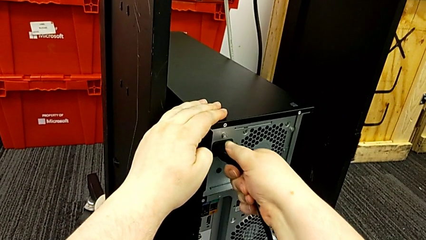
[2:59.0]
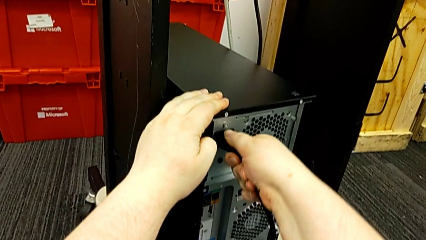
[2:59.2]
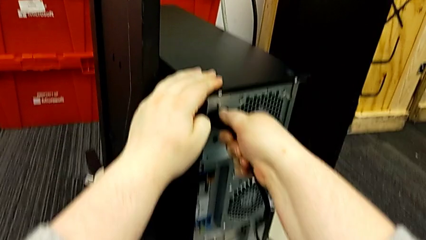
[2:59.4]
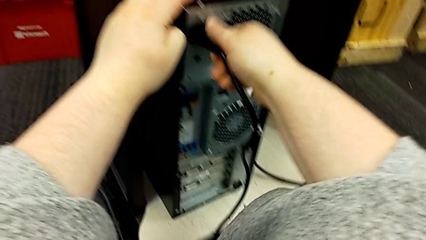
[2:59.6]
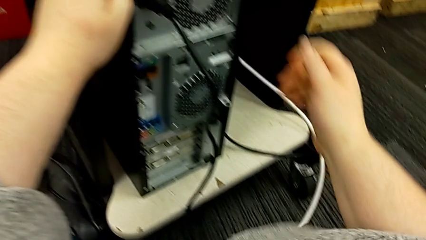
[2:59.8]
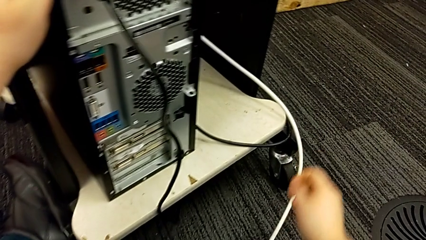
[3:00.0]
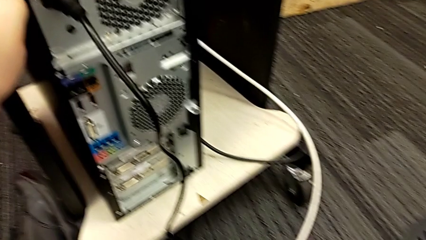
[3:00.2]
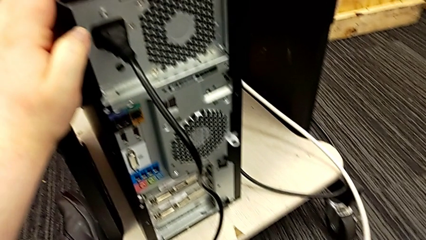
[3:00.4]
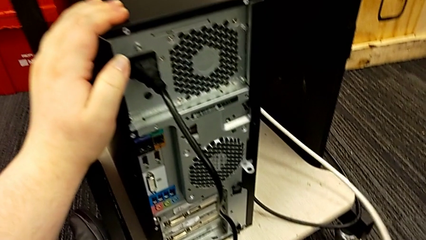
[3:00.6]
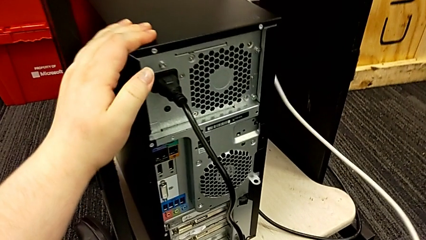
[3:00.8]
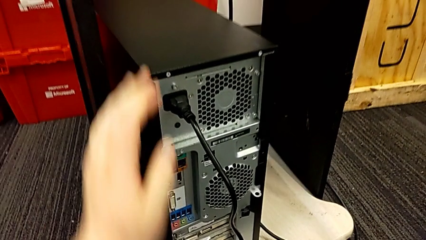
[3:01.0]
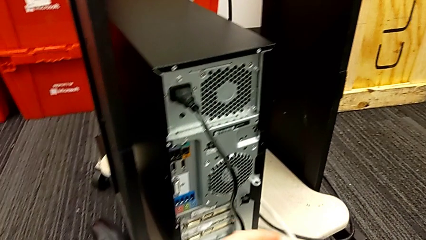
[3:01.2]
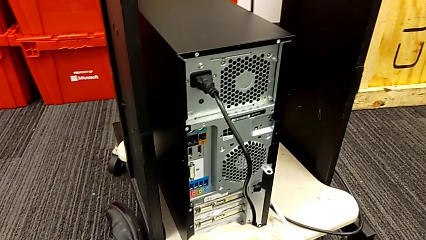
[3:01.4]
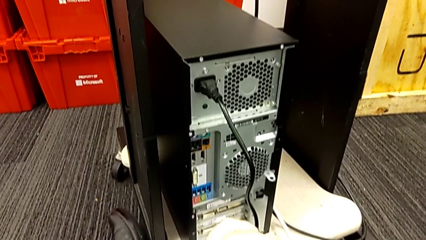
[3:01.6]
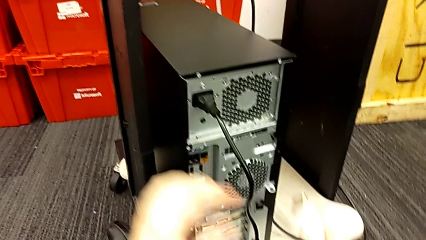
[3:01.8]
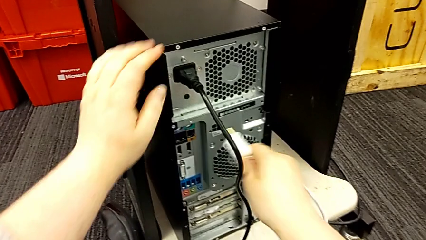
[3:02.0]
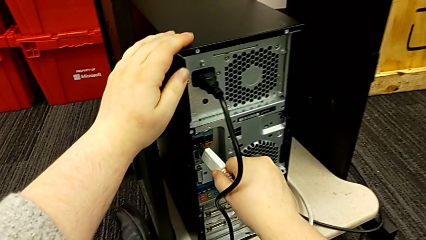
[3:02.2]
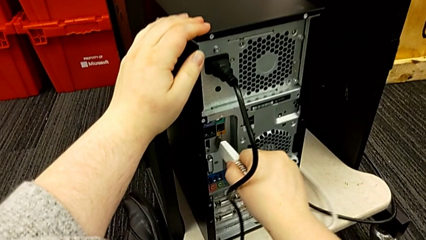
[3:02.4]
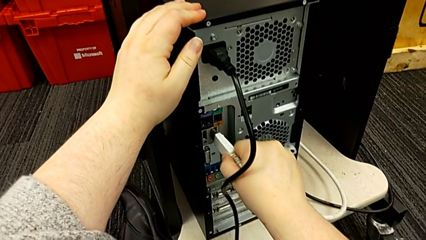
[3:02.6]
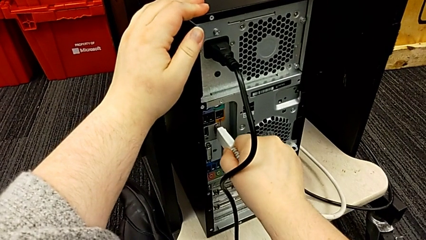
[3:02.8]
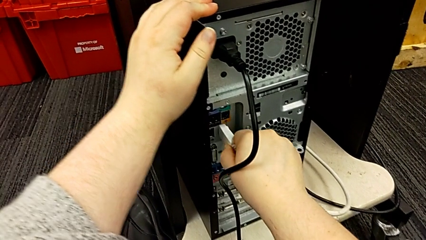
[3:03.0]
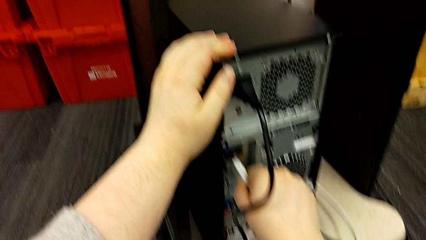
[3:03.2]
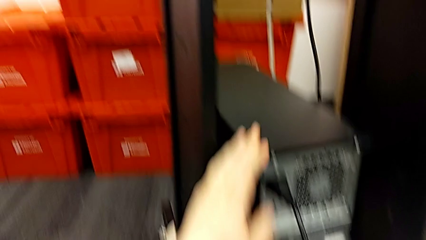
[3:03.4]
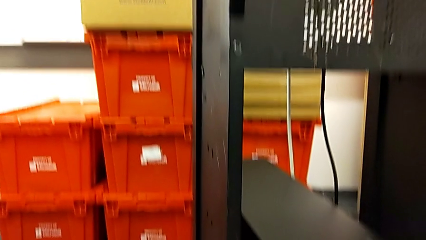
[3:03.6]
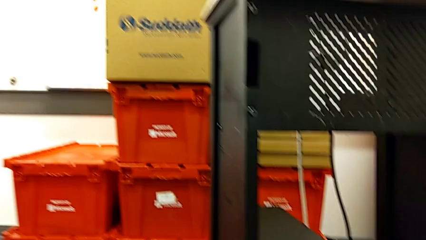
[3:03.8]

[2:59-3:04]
The camera wearer is plugging the power supply and HDMI cable into the computer tower. They grab the white HDMI cable, lift it and insert it.
